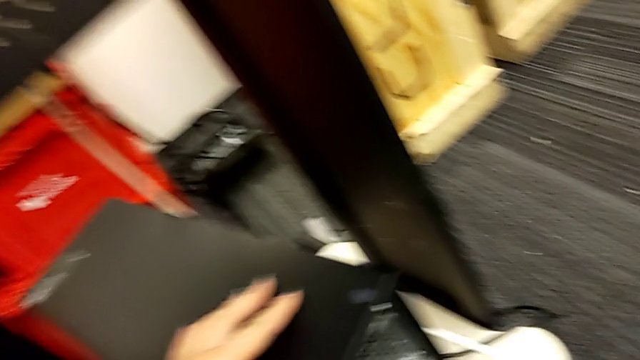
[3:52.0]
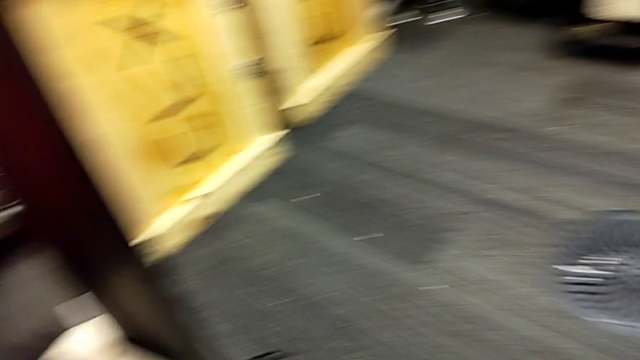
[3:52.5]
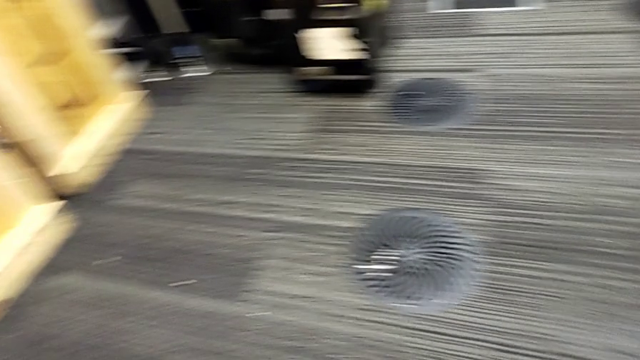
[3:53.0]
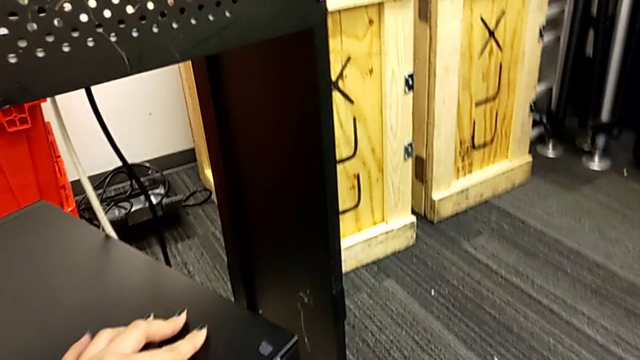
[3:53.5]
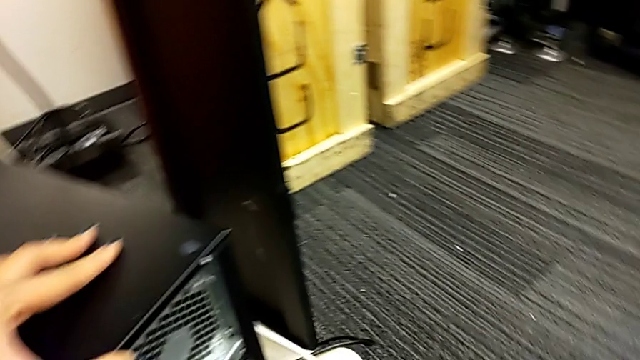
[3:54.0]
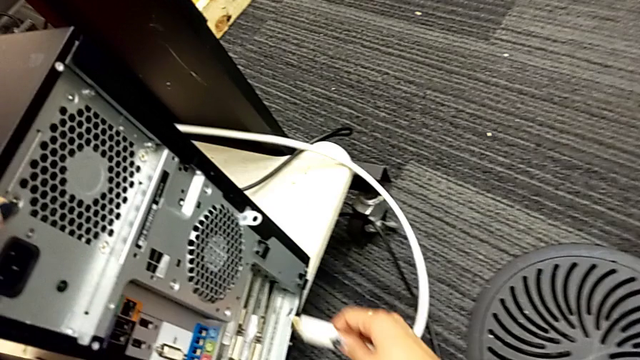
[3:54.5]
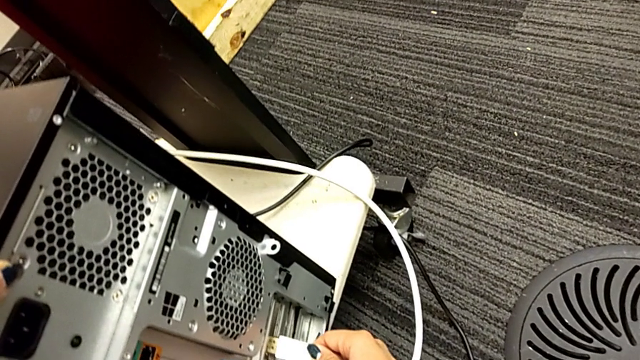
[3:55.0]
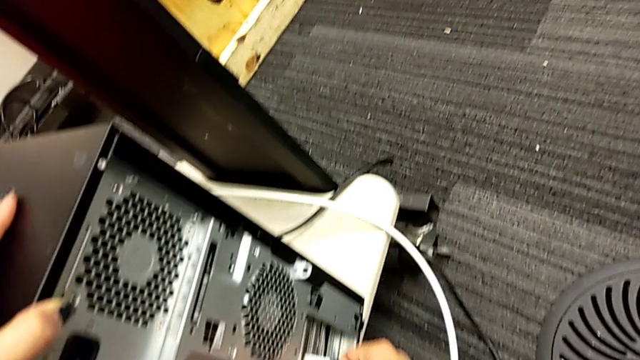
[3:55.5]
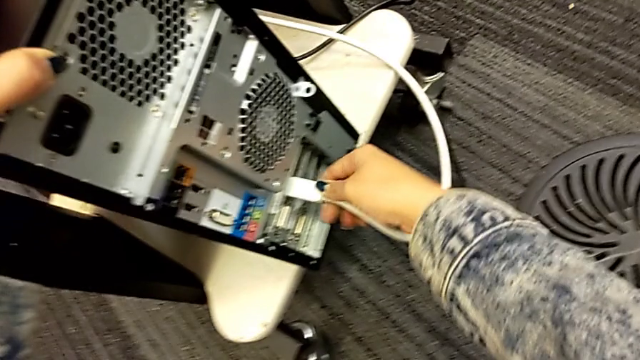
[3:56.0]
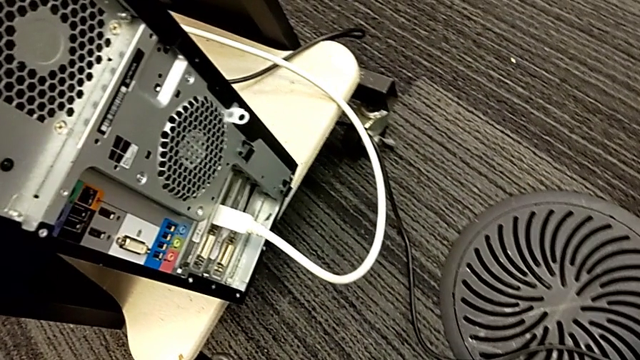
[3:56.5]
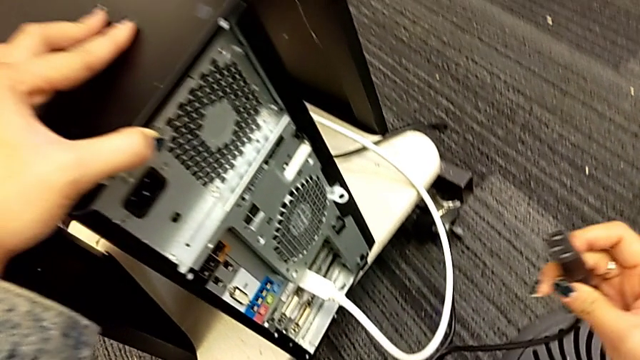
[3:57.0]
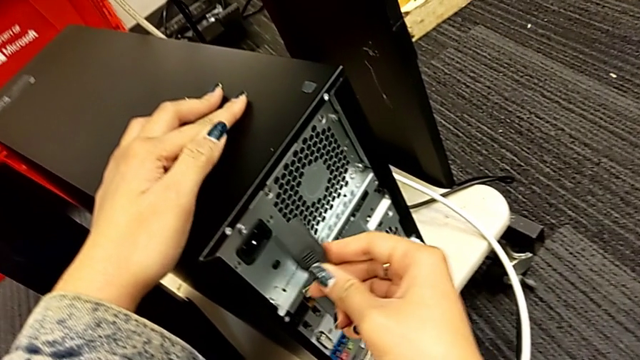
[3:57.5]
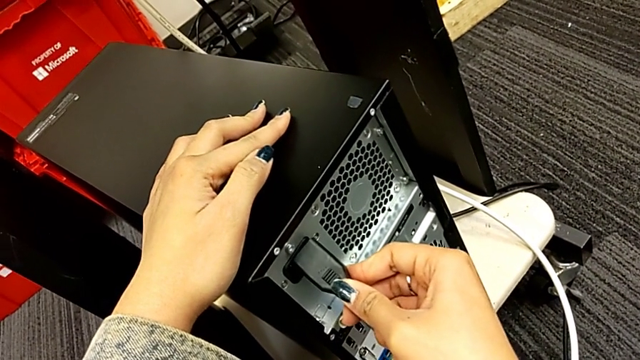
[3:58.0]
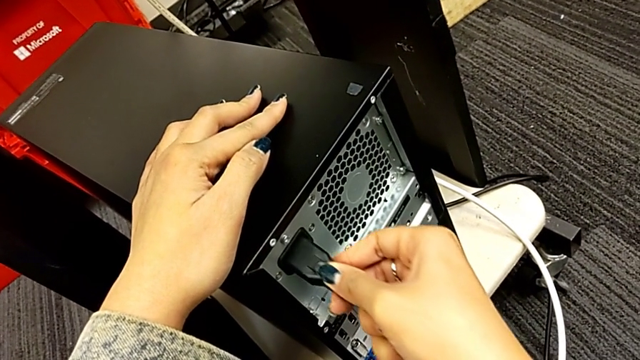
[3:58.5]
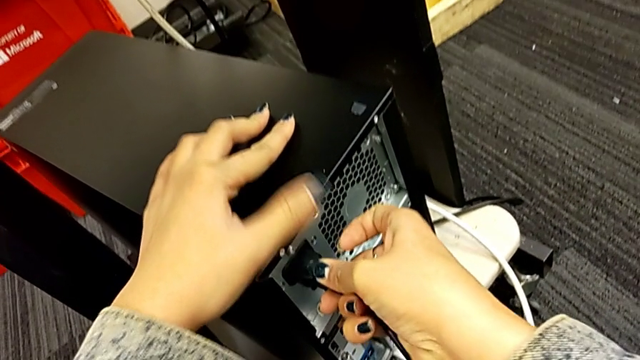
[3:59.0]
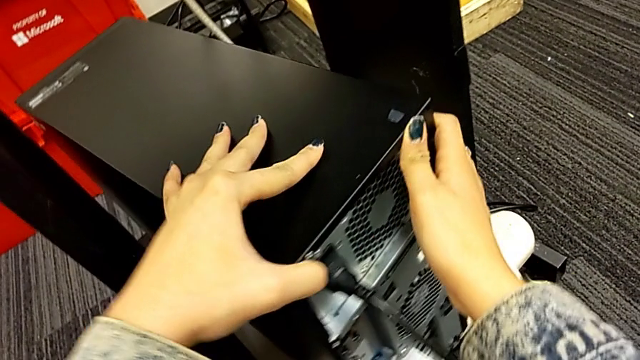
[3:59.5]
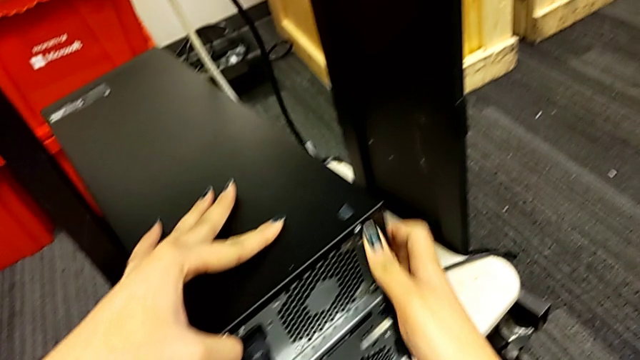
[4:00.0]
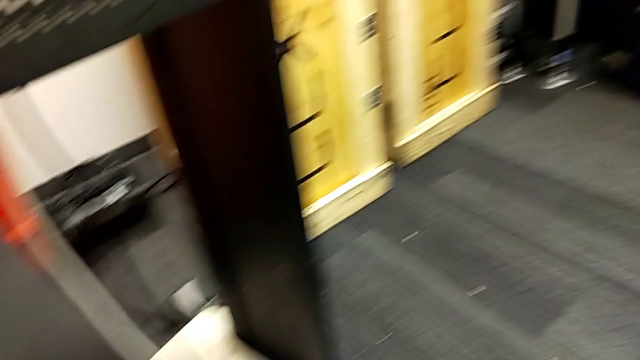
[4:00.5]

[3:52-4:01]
The camera wearer is placing the computer tower. They assemble the first cable power supply and assemble the second cable power supply.
